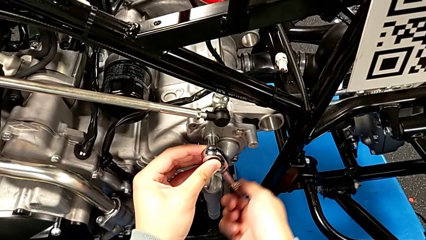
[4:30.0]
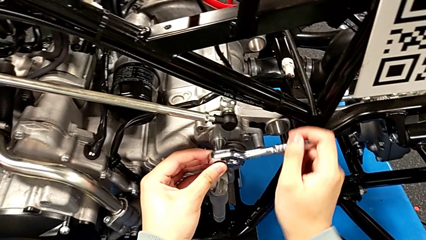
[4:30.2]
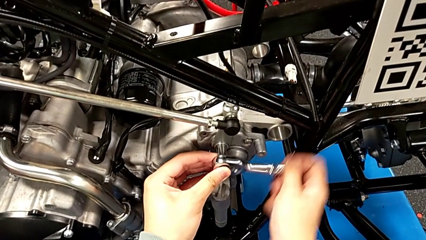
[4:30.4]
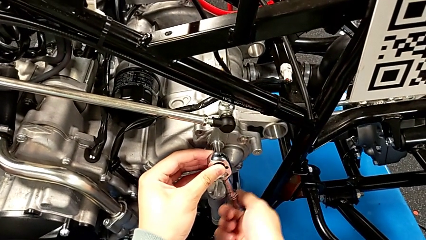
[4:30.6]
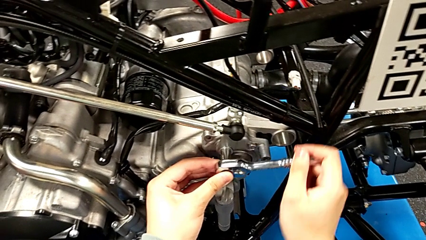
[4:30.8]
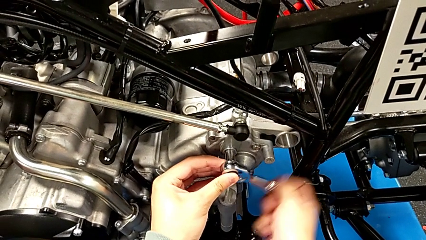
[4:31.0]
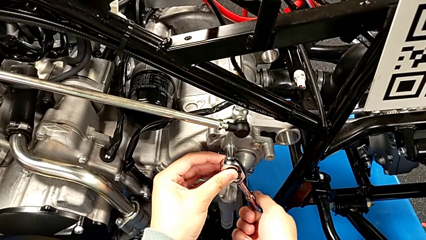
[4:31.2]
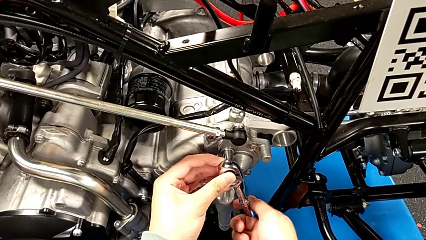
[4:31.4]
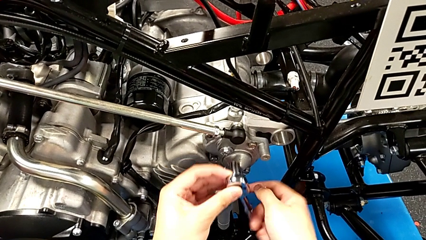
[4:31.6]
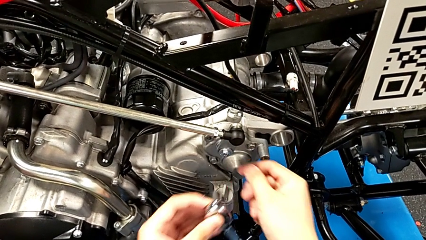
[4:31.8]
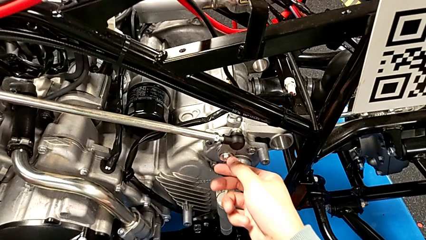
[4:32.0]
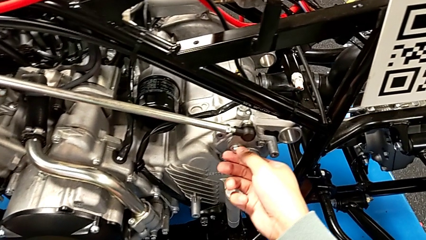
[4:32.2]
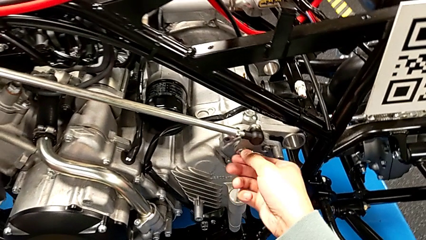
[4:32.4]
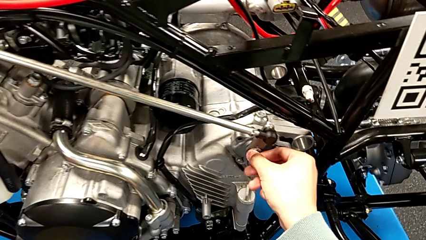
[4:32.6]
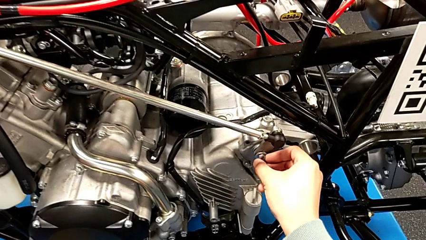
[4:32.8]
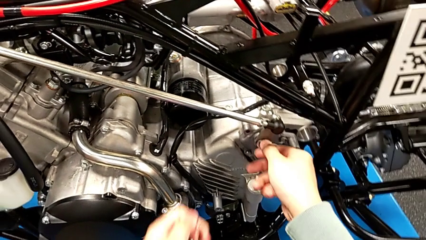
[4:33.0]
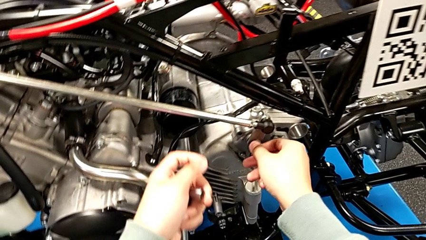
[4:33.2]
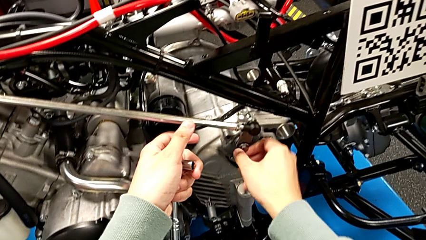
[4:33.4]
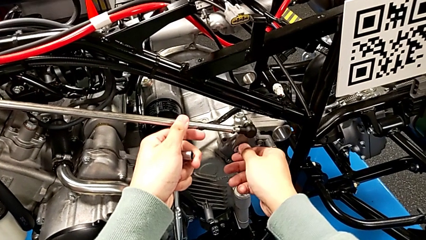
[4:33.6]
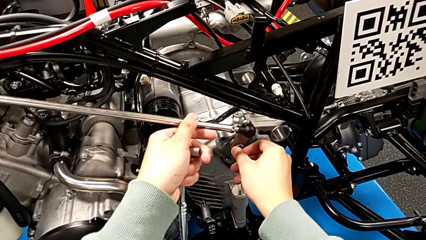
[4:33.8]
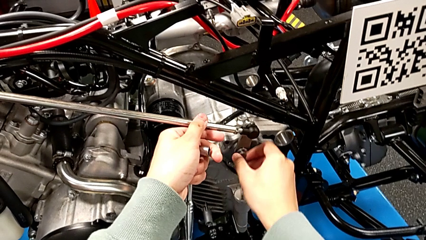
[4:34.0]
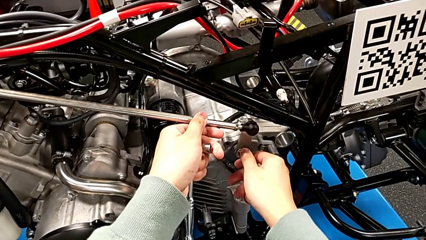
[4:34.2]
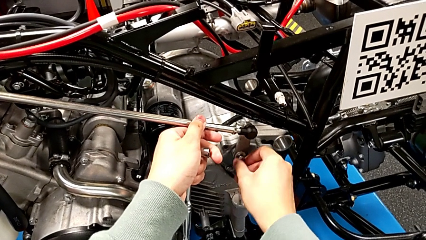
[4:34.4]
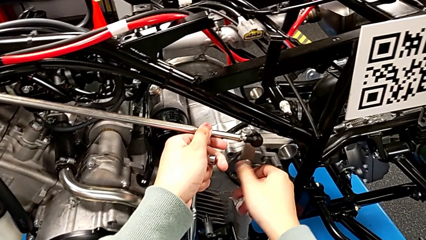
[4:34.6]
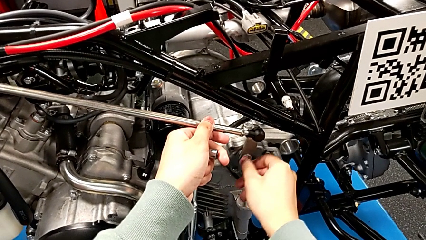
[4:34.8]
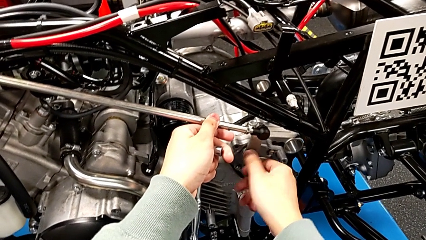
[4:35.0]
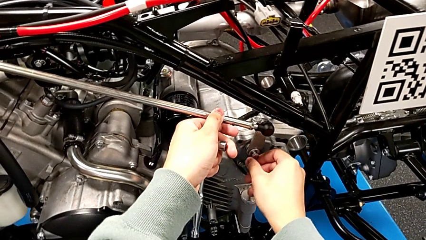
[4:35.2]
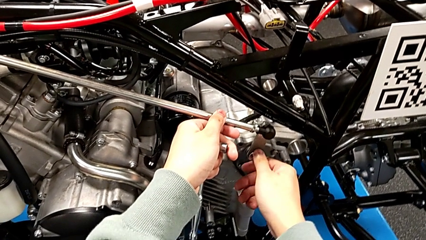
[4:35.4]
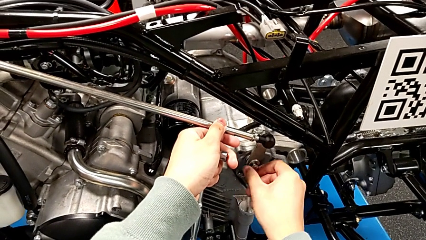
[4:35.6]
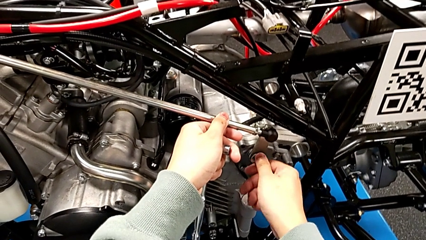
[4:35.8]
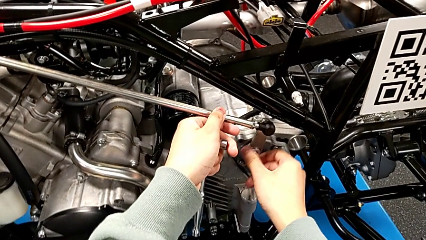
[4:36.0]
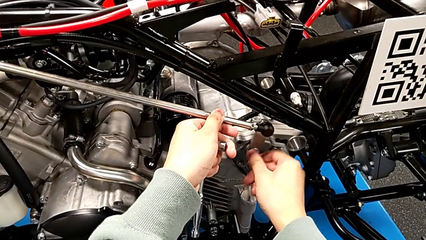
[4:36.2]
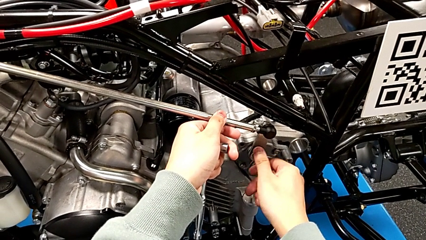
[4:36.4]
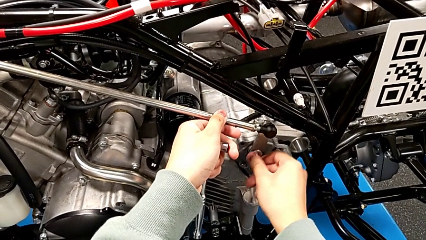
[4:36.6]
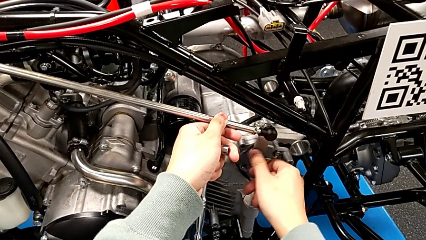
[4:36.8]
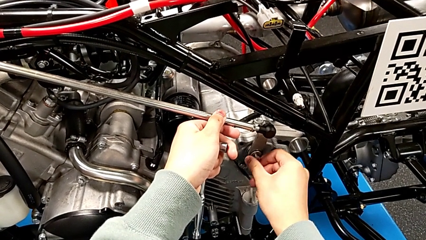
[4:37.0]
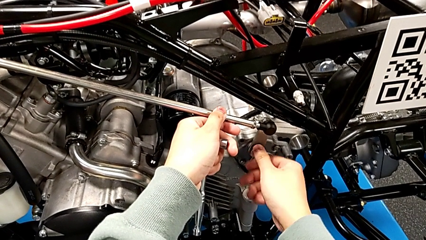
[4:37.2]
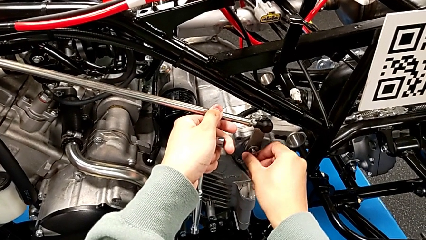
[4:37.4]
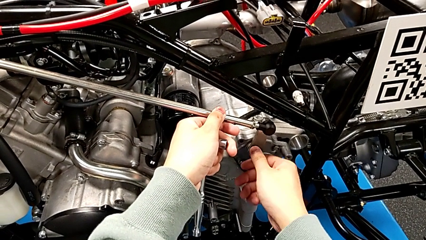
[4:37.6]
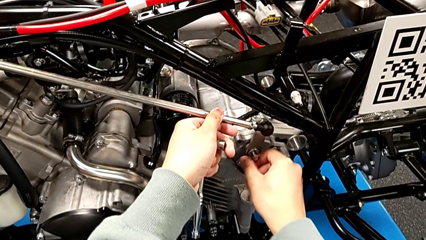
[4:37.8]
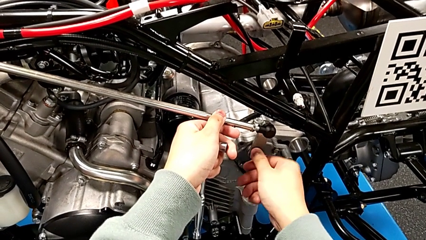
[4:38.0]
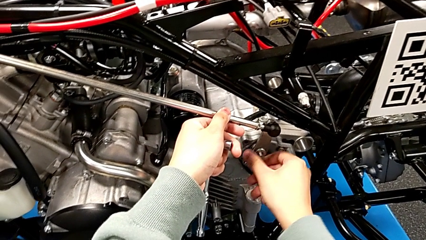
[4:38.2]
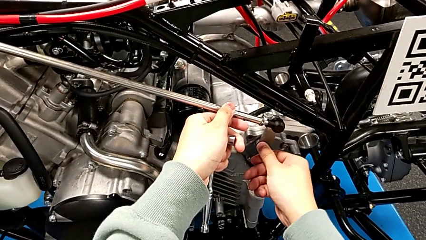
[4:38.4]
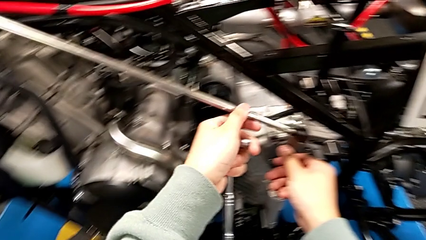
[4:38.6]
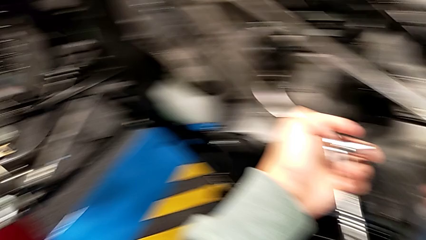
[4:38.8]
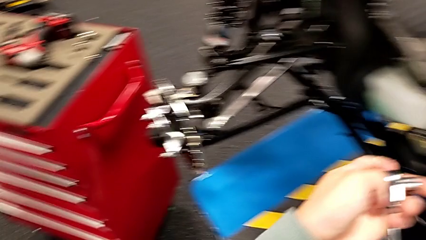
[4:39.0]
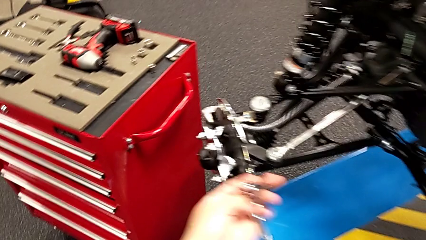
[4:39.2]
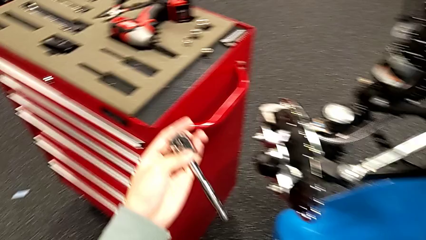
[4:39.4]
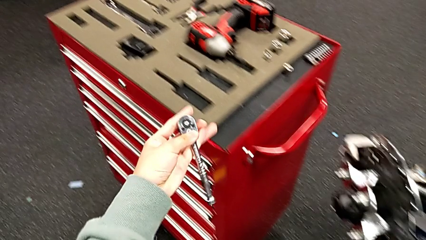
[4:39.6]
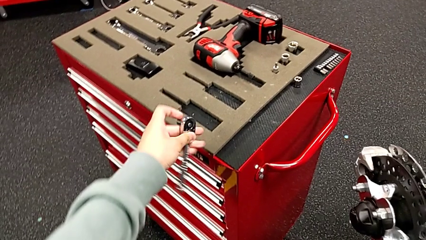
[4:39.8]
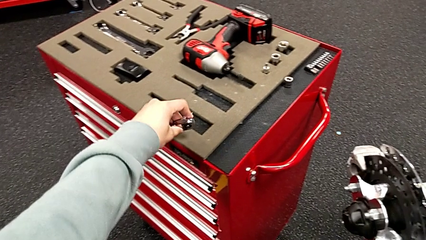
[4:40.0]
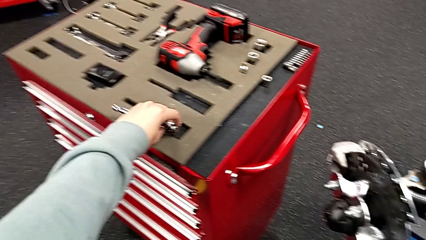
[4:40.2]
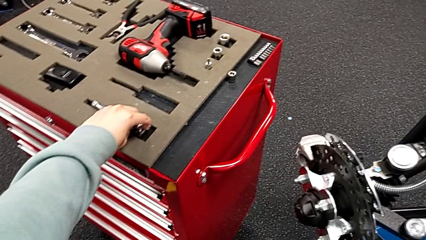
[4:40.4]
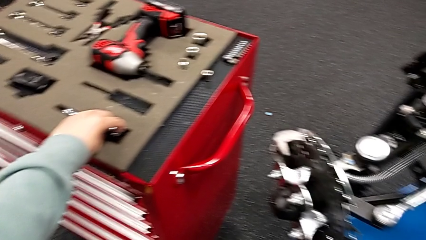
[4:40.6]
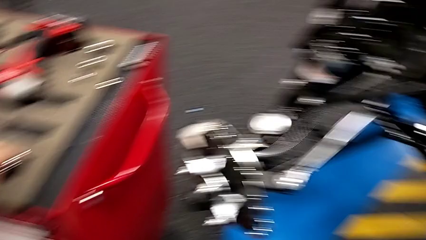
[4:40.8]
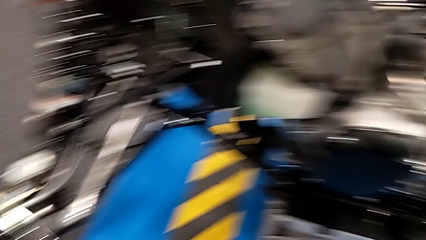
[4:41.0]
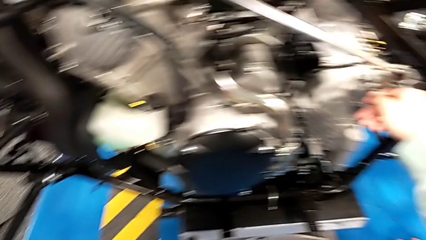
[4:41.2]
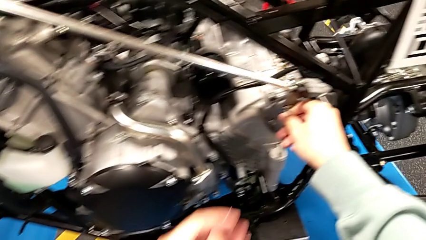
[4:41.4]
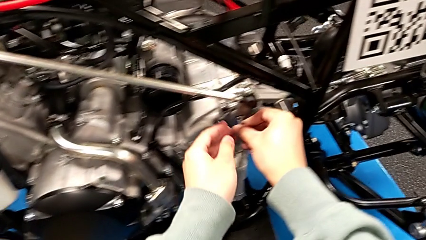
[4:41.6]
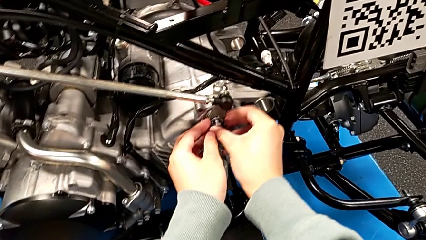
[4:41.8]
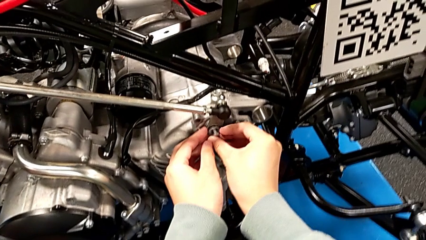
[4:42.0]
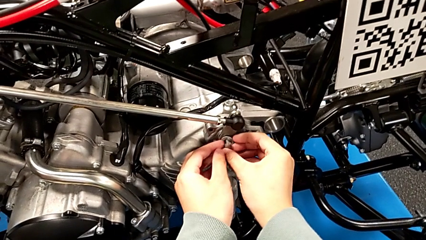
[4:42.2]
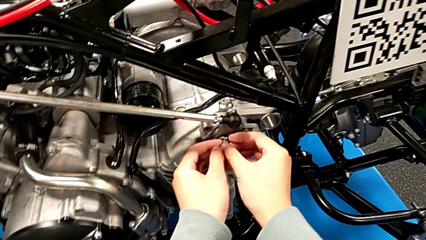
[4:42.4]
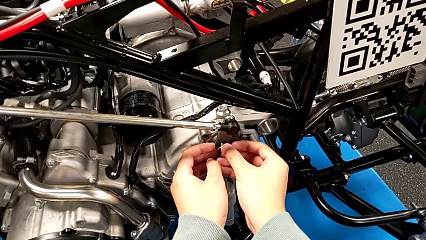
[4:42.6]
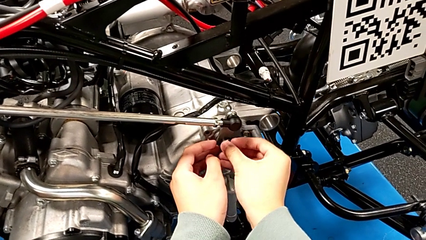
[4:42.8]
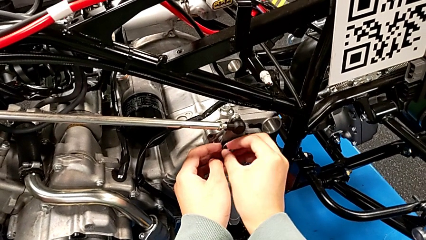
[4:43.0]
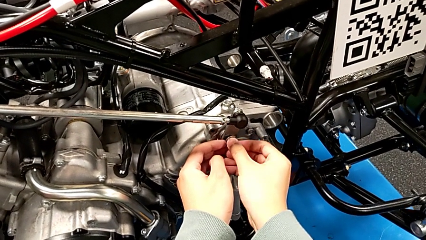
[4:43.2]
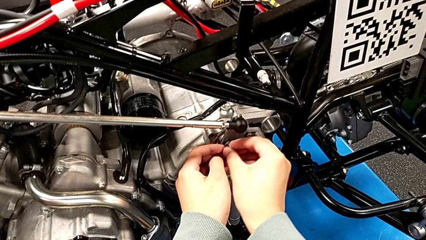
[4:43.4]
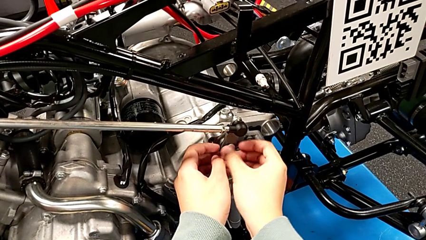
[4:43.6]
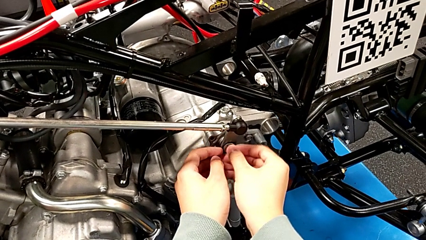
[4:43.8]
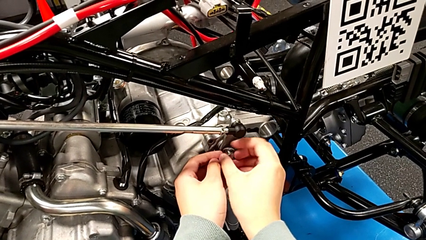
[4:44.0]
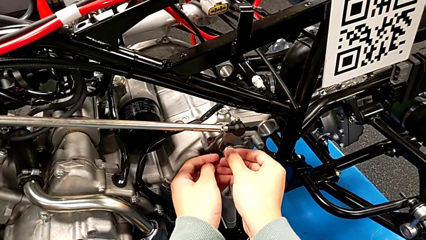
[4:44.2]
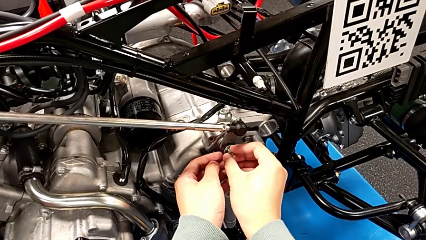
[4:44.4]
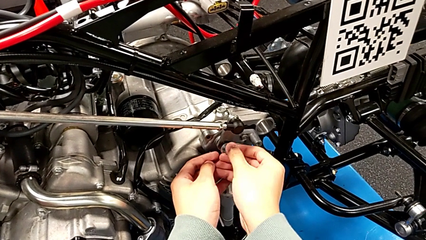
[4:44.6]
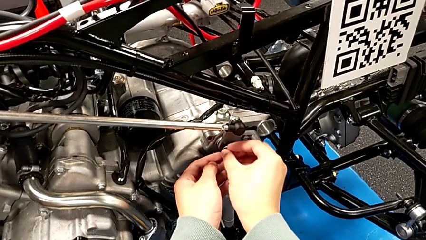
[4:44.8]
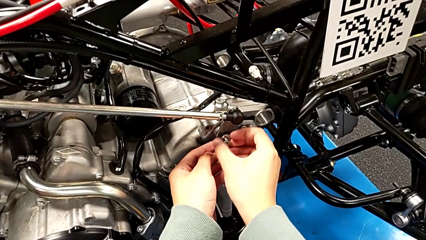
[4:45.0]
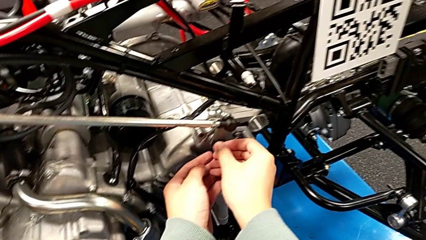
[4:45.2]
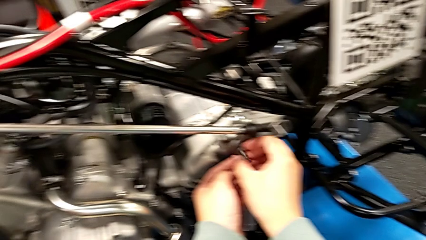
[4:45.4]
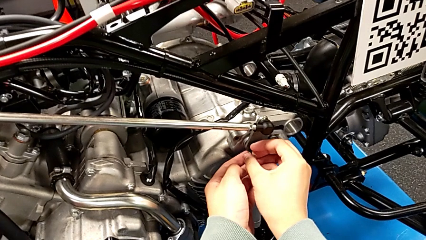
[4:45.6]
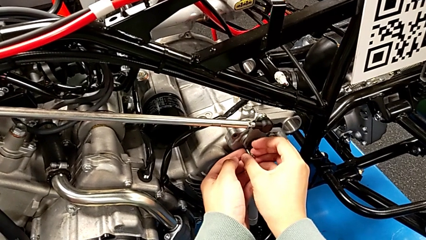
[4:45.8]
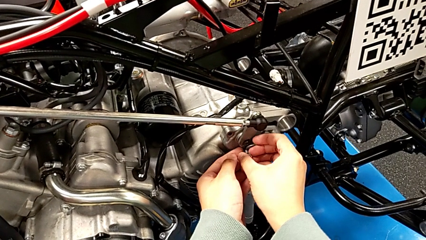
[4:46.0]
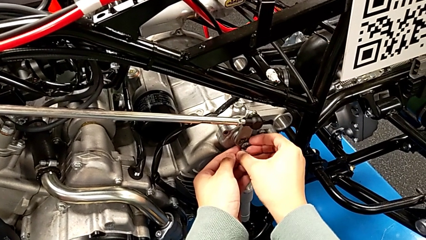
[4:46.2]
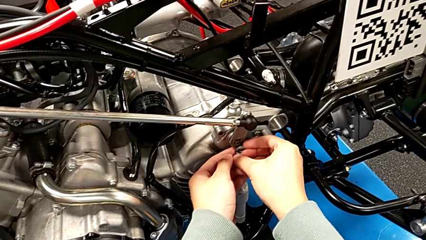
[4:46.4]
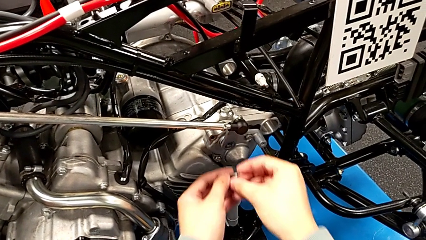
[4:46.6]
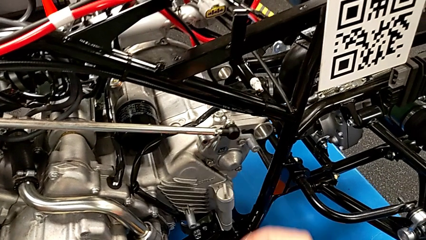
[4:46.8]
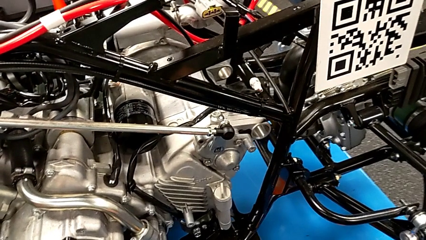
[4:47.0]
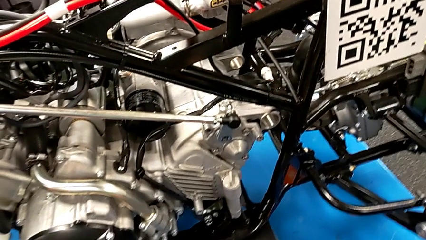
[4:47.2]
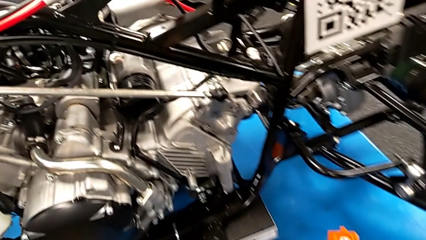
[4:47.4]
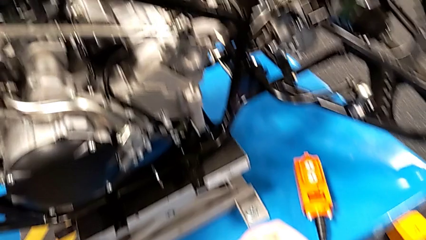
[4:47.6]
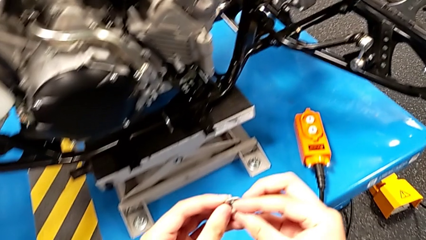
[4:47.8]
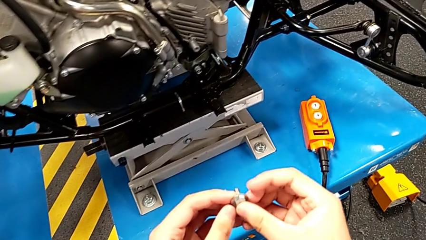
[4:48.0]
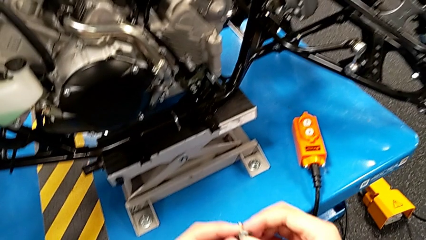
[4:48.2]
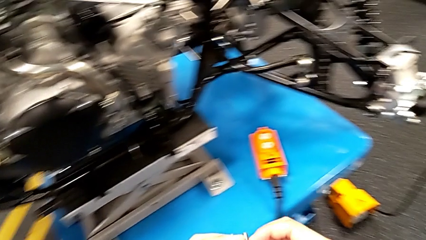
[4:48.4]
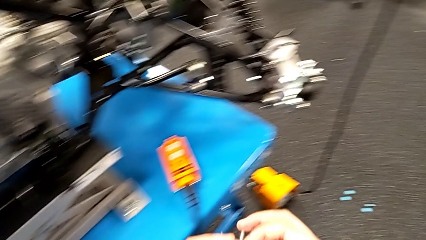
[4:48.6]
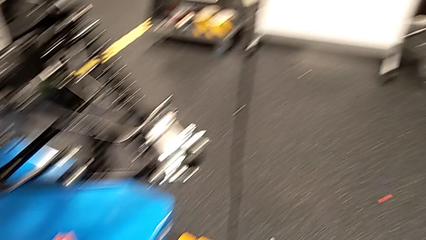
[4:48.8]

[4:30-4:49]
The camera wearer is unscrewing the bolt. They unscrew the bolt, withdraw the ratchet, unscrew the bolt, place the ratchet, unscrew the bolt and withdraw it.
